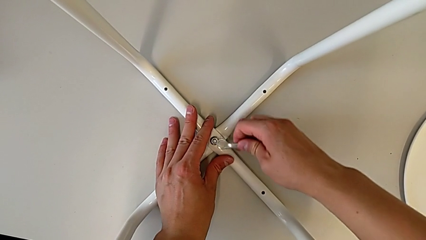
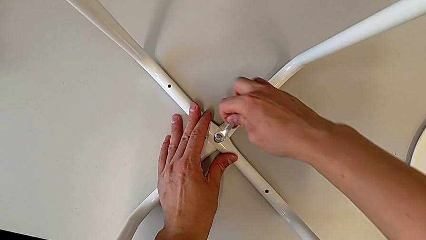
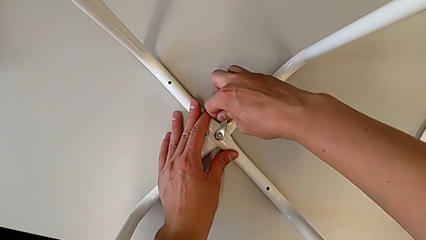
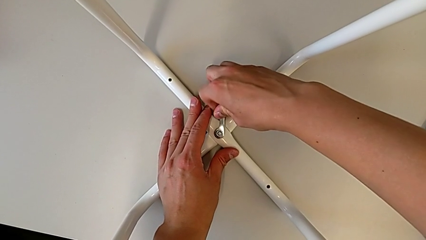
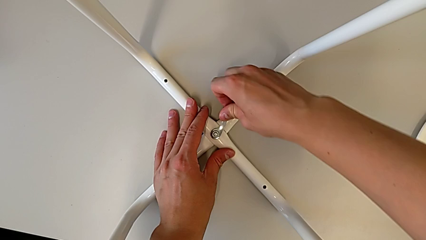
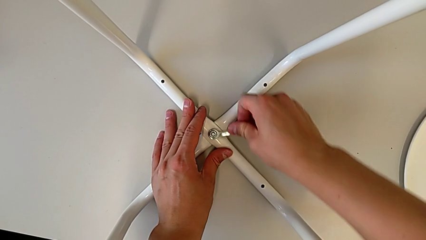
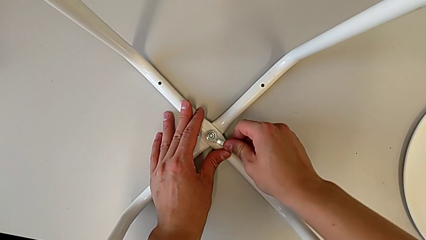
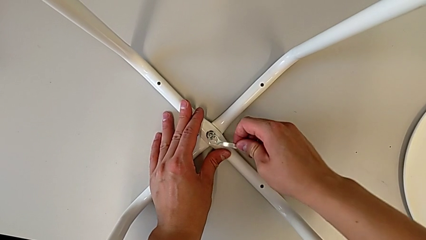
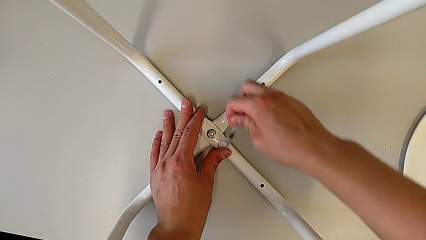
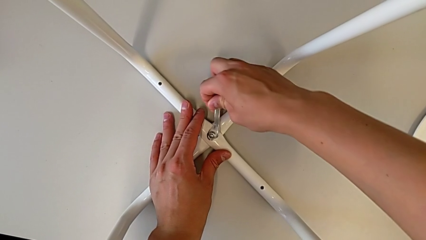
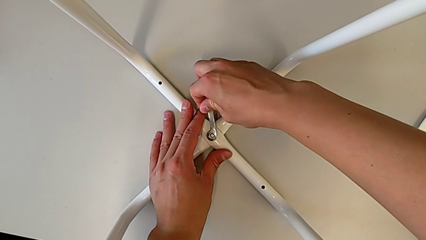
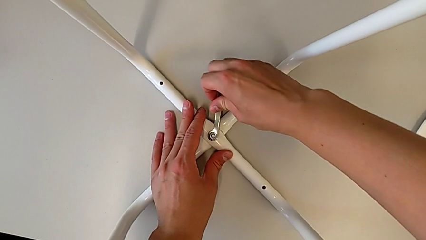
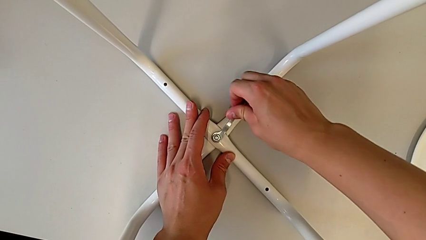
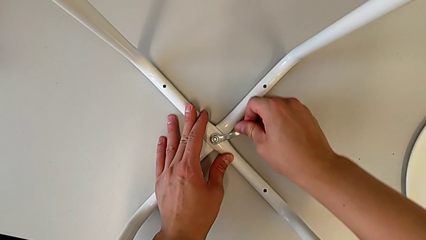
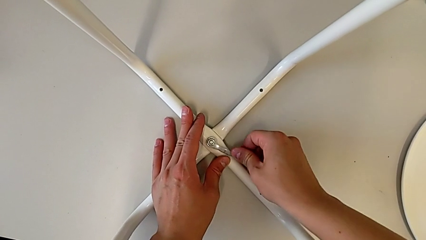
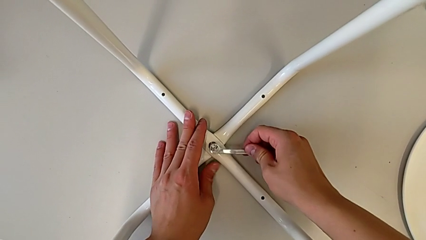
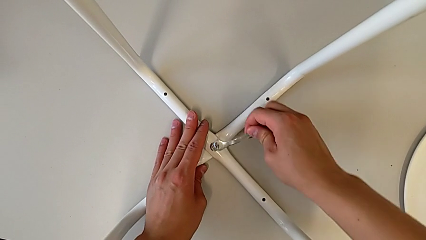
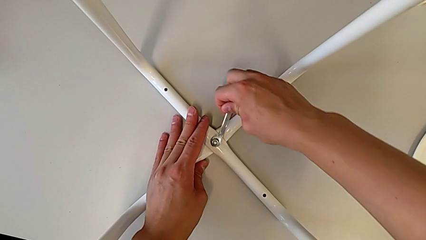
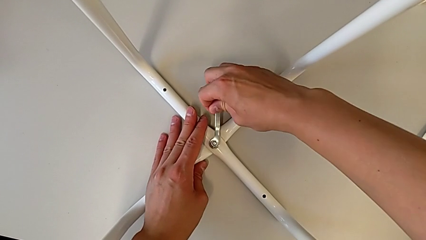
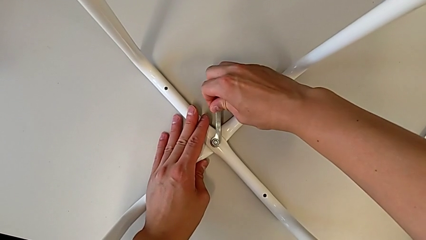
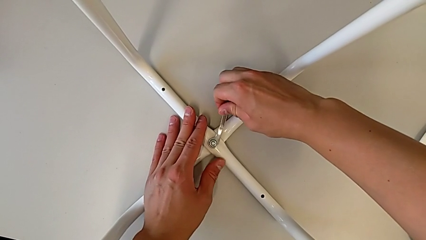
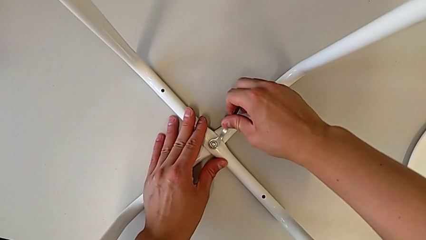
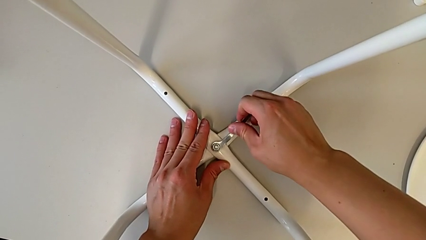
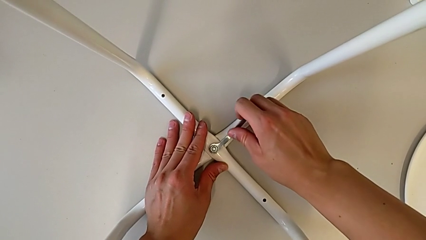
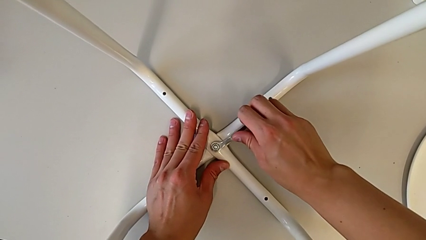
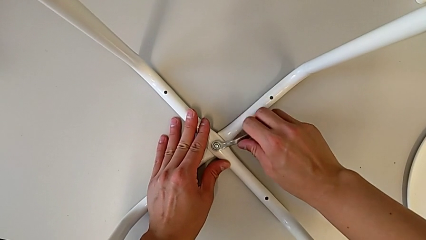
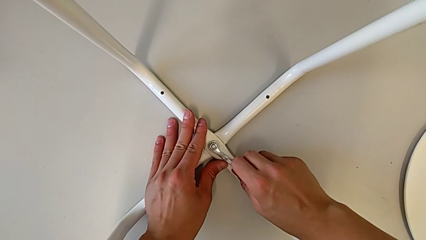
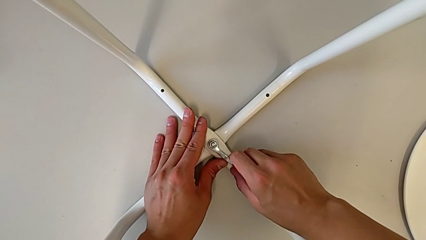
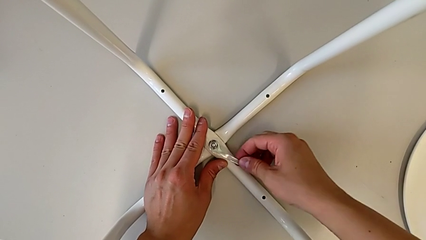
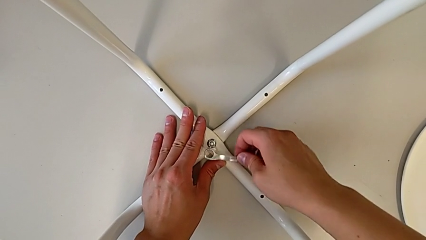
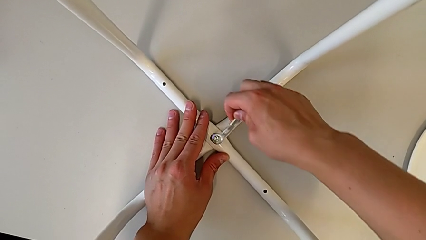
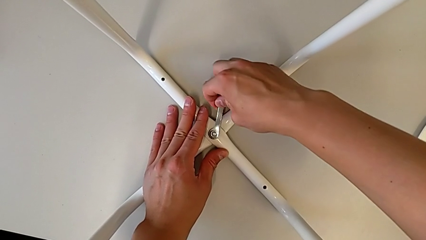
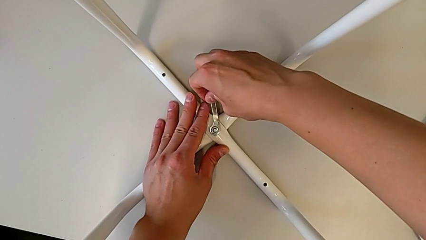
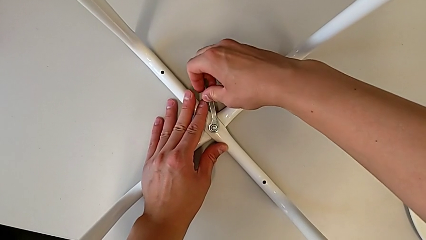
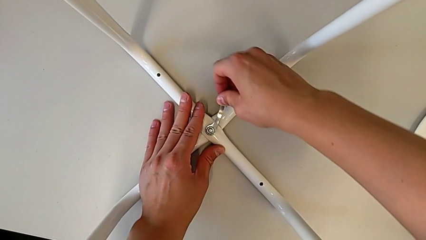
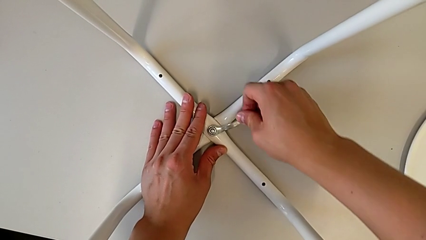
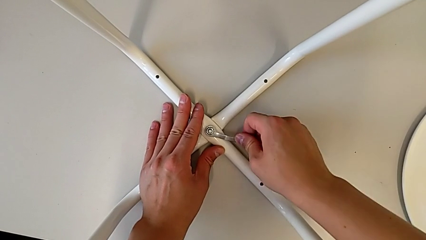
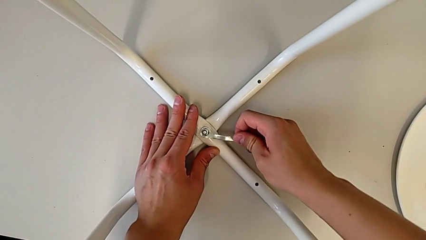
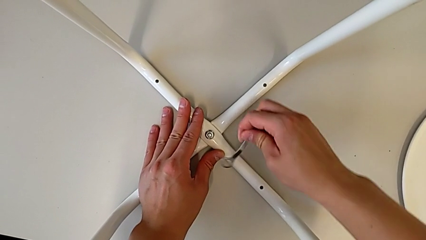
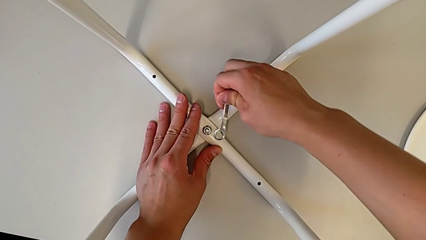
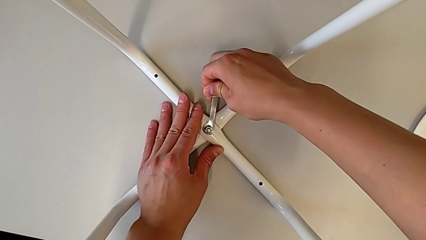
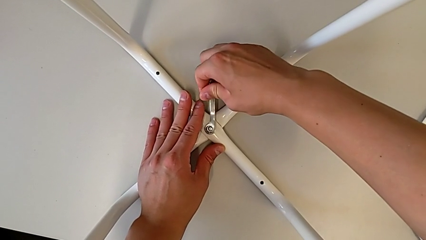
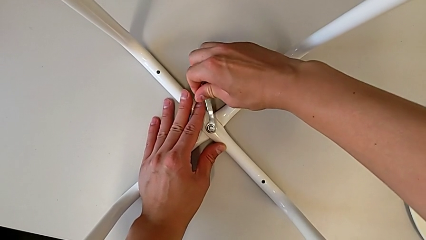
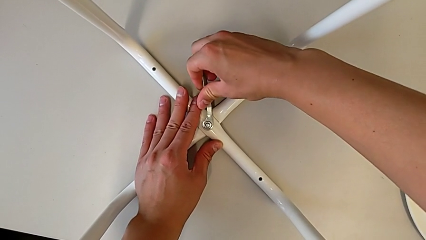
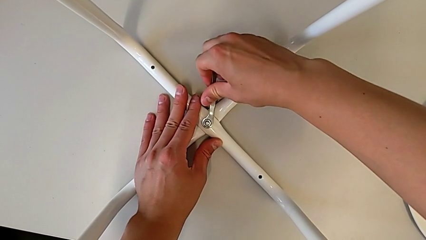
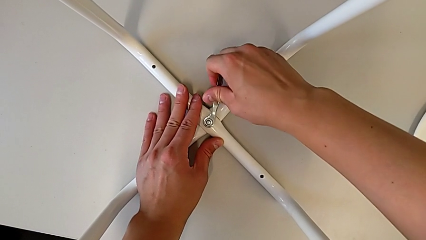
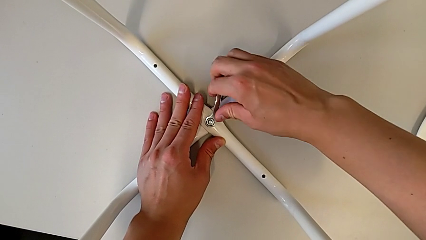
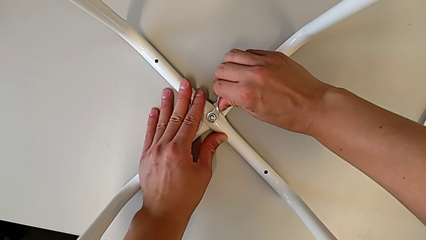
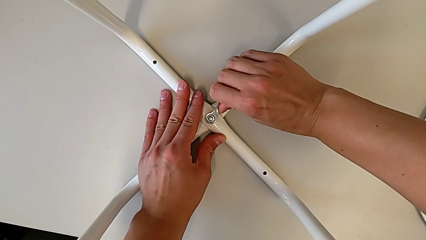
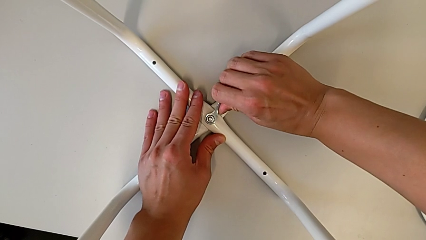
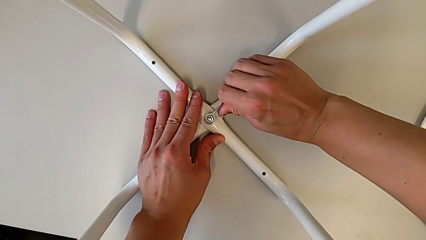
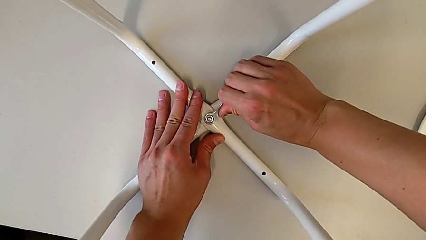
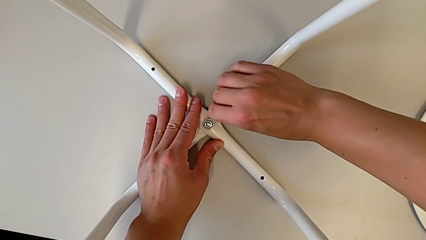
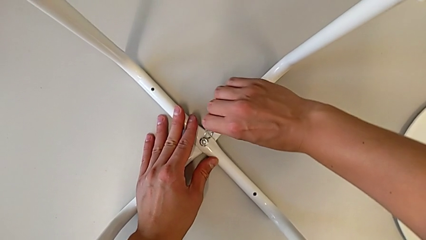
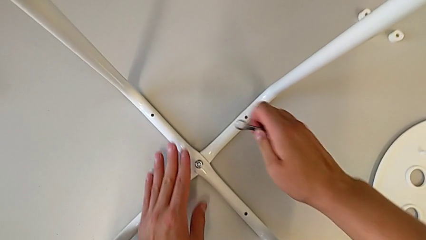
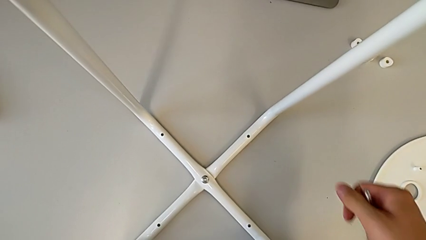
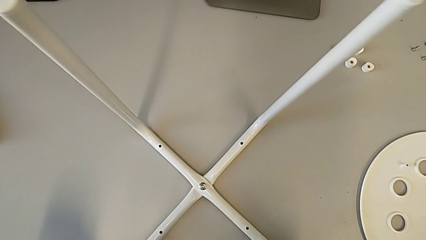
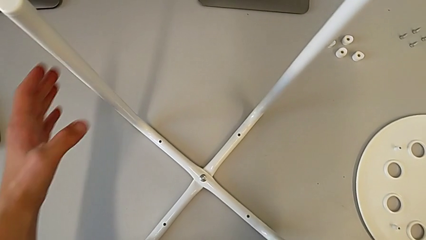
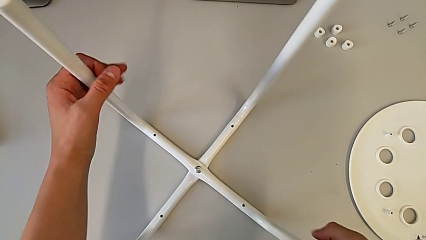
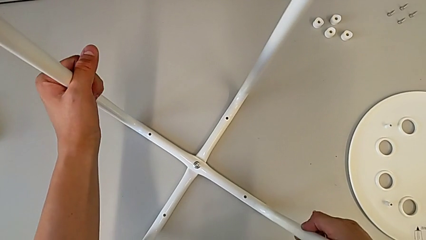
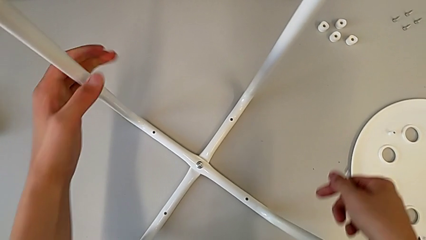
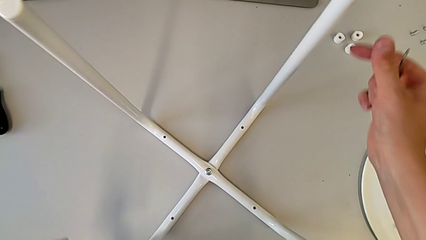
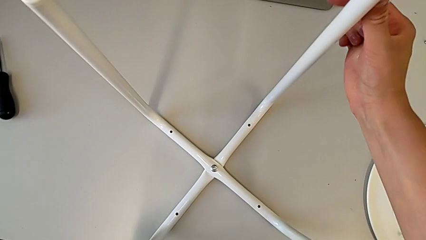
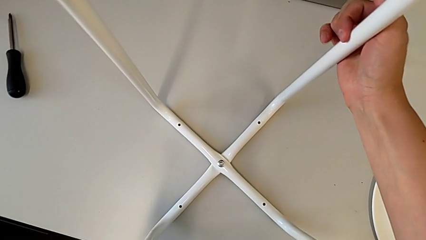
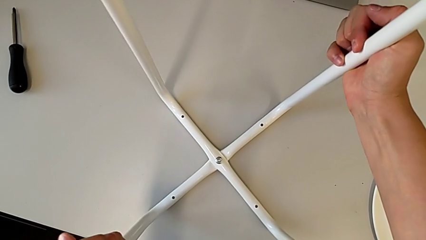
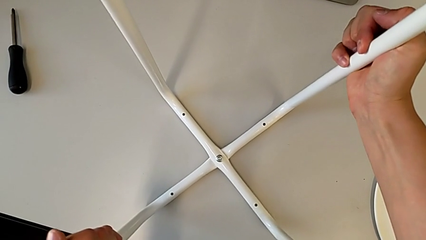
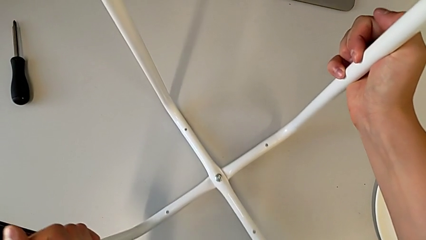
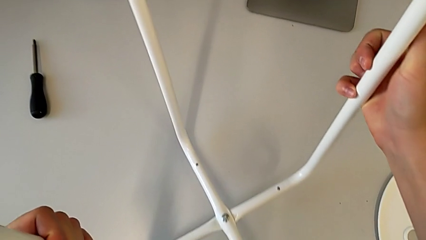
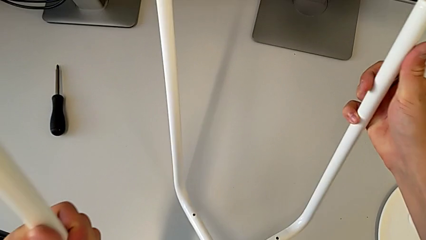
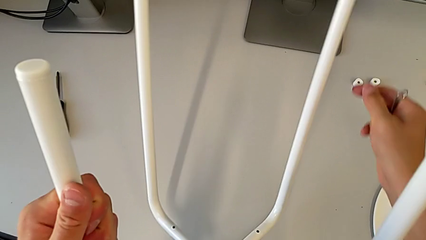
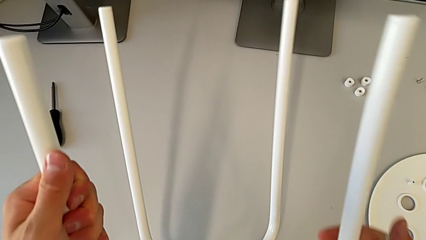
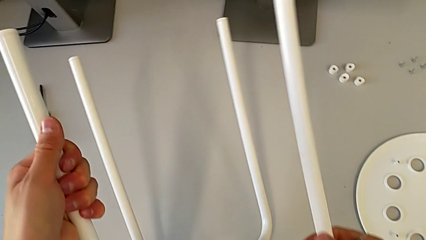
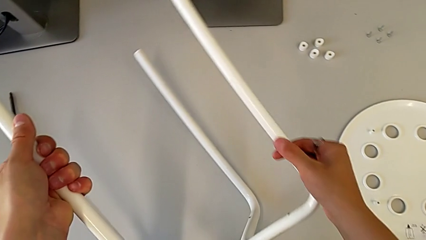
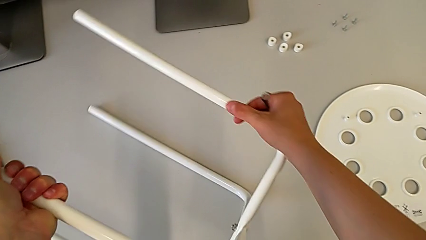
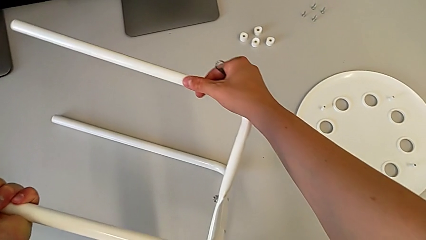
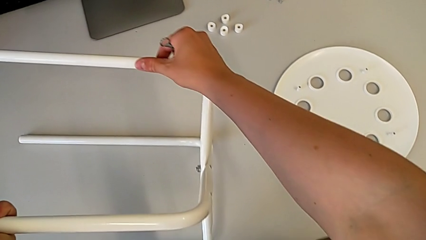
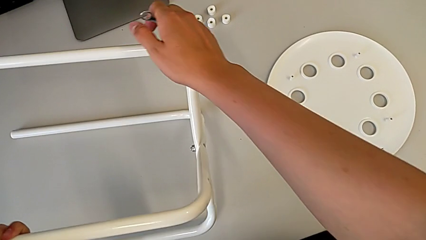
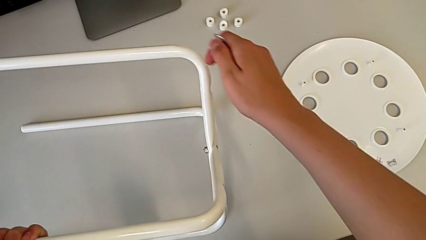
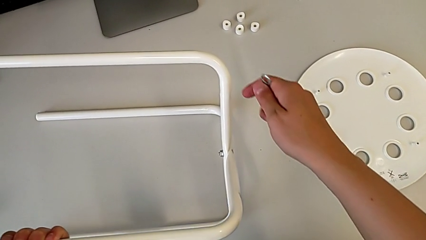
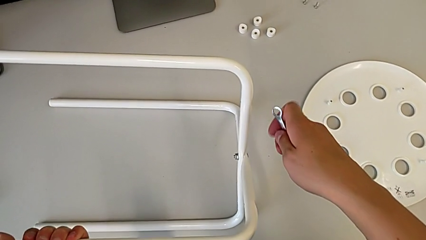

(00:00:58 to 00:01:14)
The camera wearer is screwing the legs together. They keep screwing the hex nut, withdraw the hexagonal wrench, grab the leg and rotate the stool.
